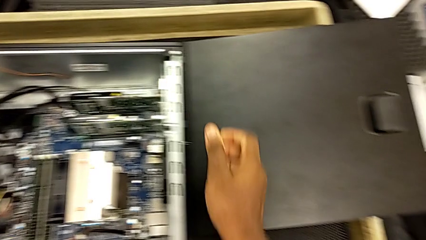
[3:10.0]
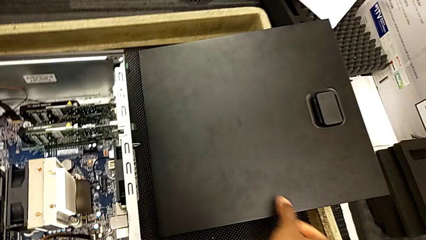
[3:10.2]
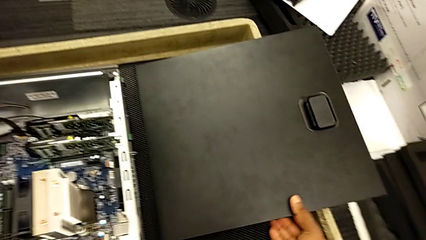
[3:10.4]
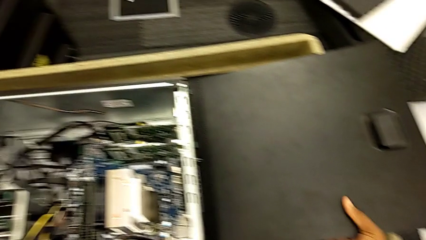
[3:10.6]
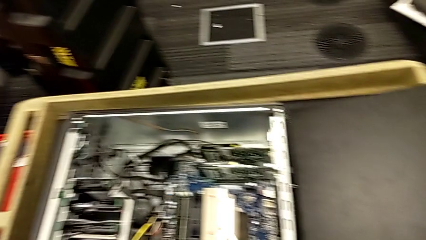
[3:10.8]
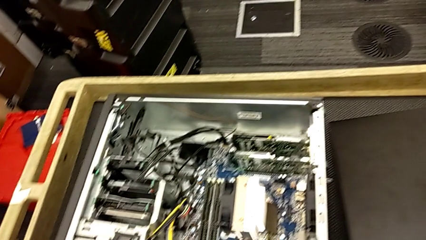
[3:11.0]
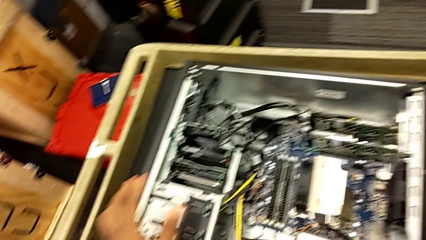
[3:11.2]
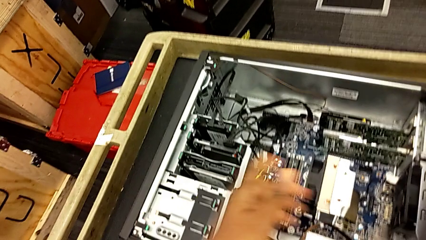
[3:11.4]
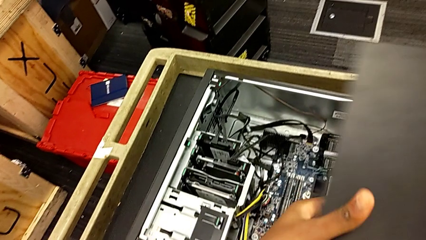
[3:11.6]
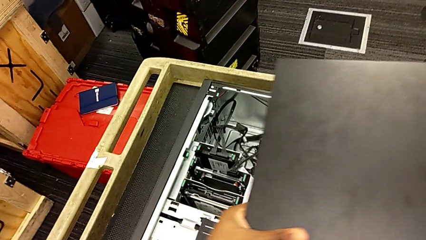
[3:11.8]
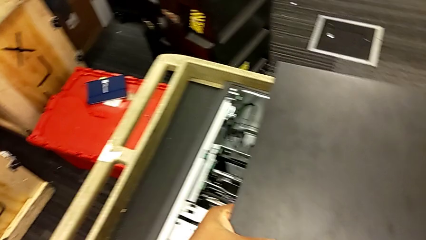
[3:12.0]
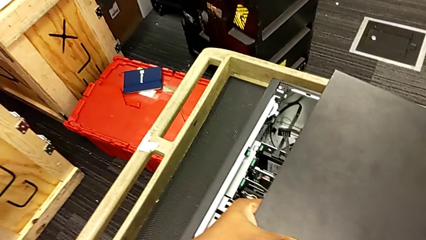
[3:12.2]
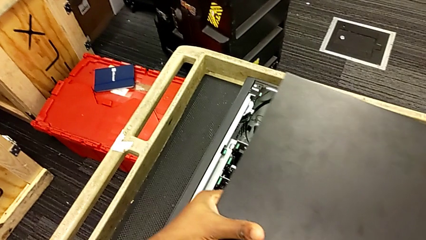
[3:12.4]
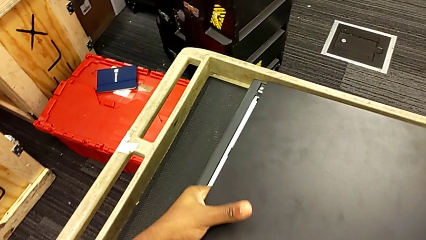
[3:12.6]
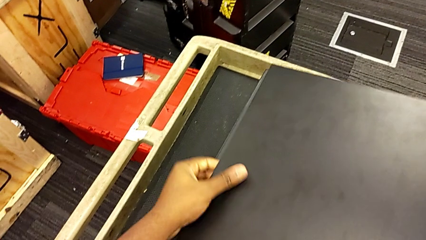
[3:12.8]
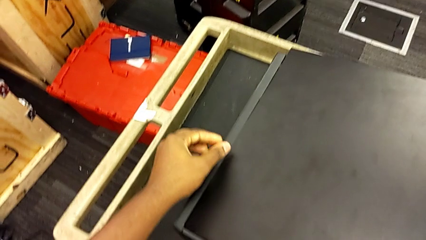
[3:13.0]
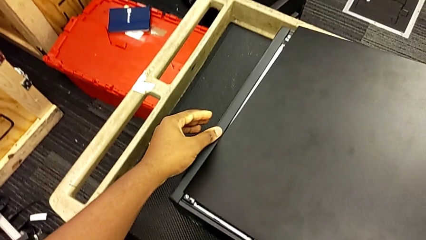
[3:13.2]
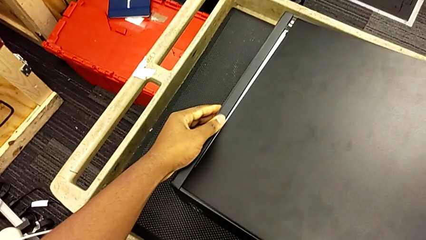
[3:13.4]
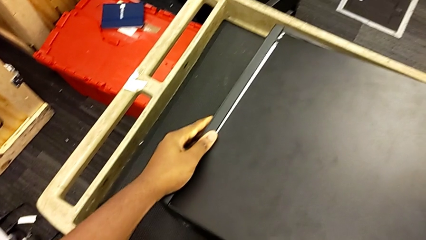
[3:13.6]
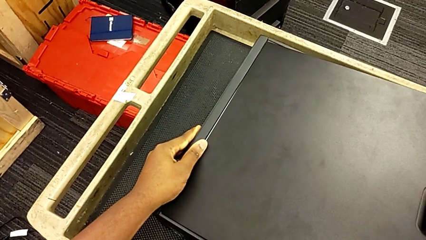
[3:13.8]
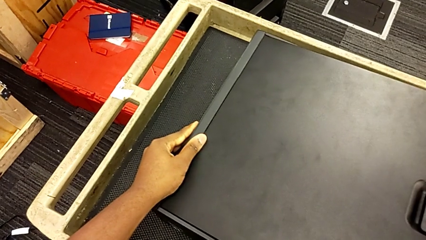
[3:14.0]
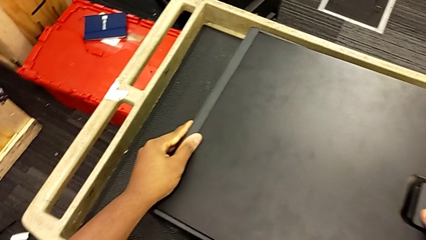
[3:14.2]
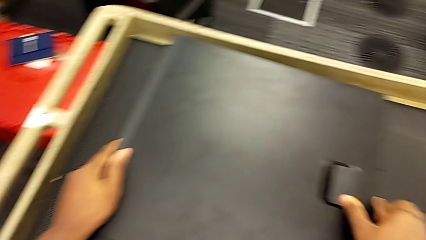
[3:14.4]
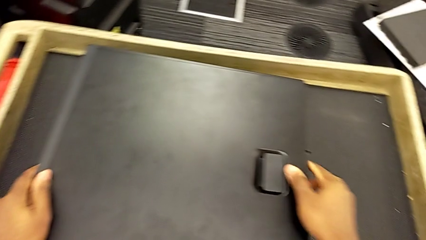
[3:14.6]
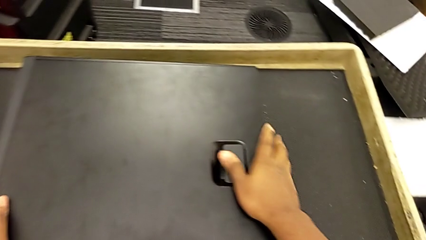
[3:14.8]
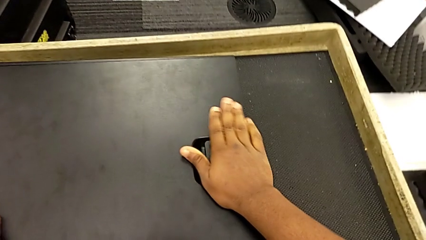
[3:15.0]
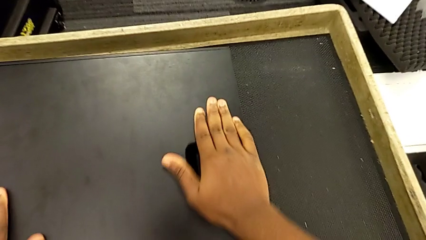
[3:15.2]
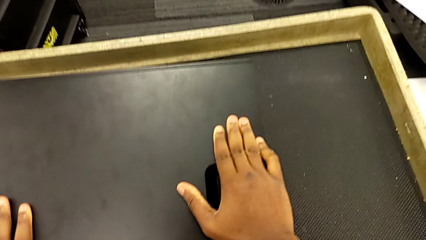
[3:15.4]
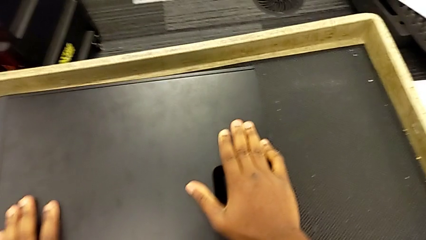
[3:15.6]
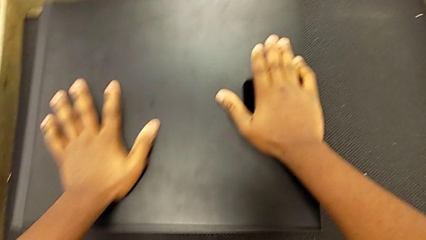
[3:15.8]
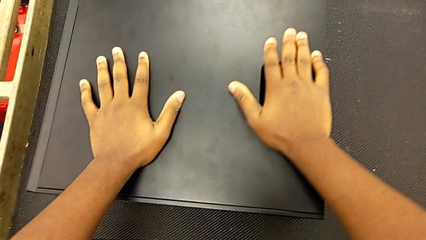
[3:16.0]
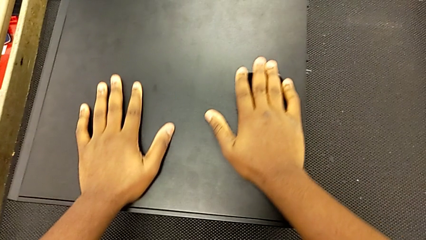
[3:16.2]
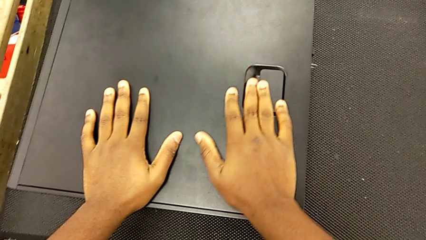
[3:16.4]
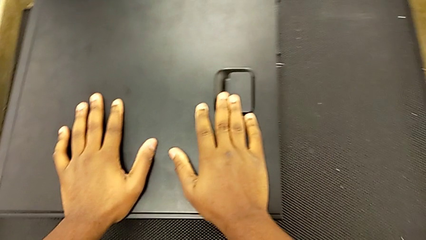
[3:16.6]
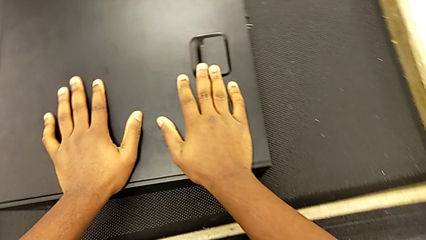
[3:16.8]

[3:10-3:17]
The camera wearer closes the computer cover. They lift the black cover and place it.

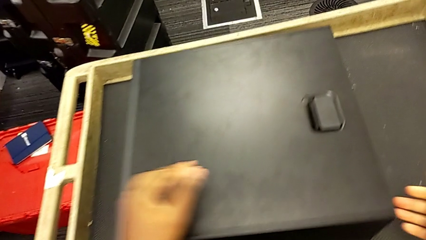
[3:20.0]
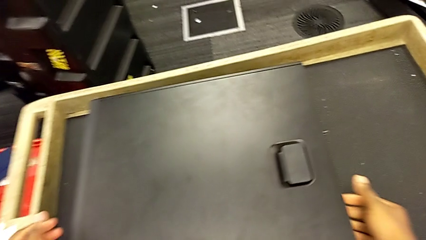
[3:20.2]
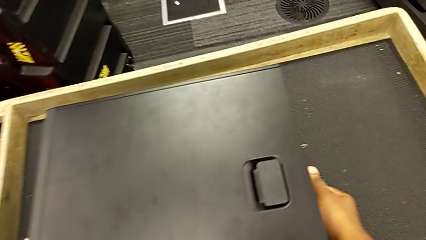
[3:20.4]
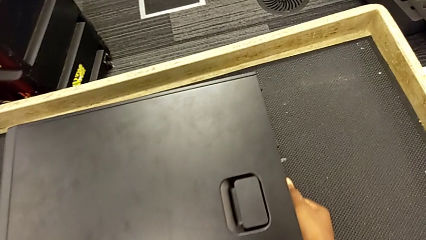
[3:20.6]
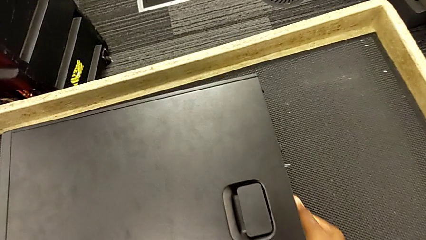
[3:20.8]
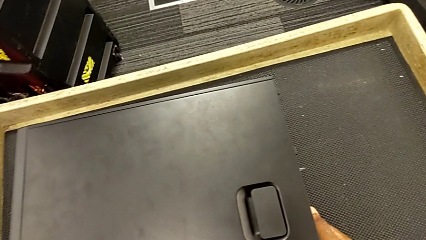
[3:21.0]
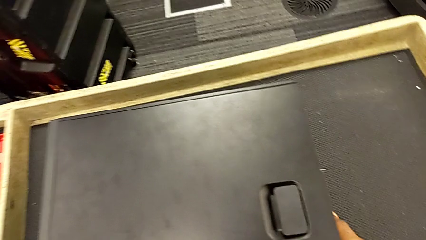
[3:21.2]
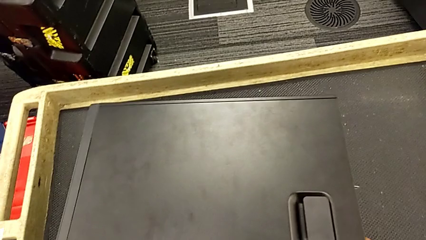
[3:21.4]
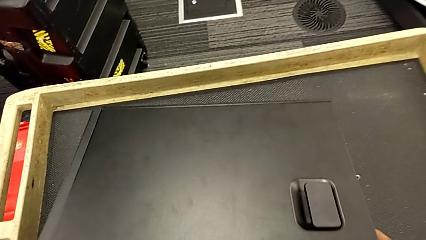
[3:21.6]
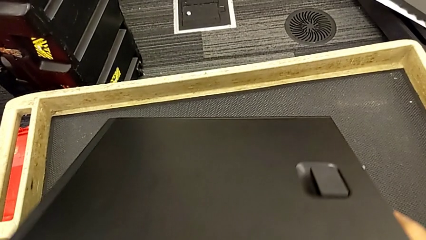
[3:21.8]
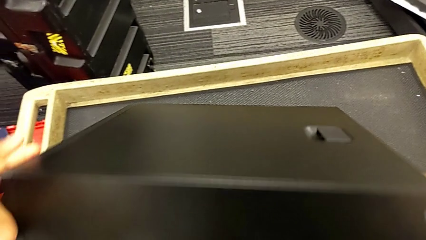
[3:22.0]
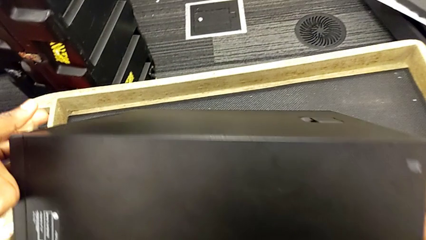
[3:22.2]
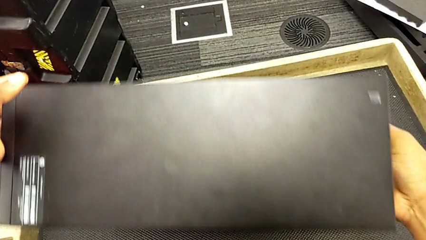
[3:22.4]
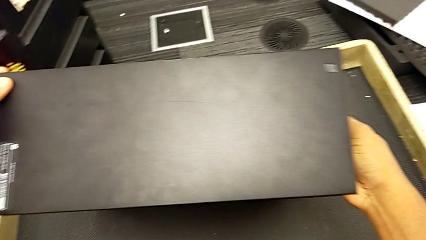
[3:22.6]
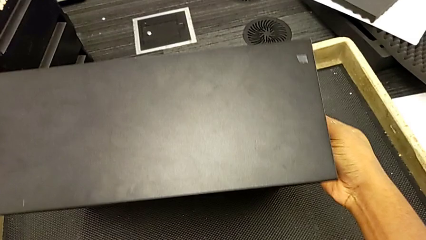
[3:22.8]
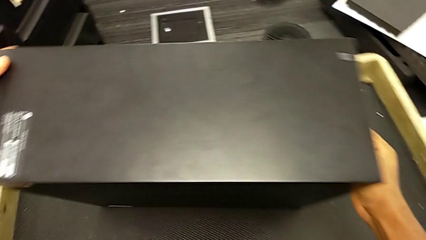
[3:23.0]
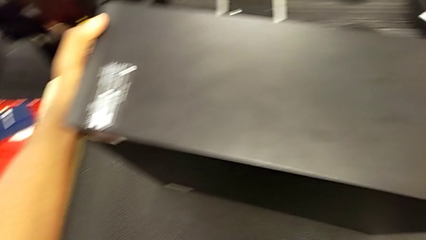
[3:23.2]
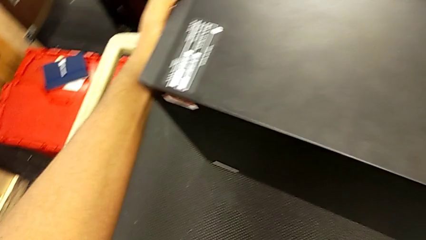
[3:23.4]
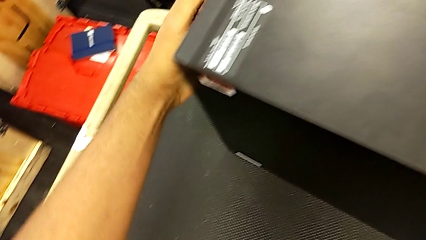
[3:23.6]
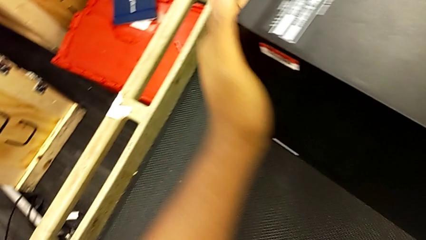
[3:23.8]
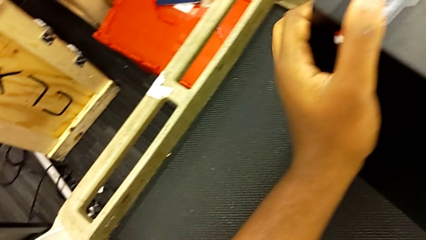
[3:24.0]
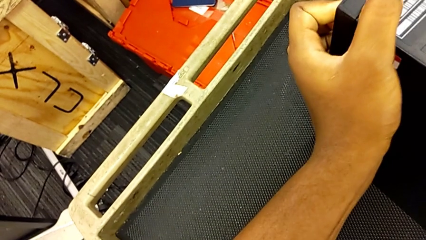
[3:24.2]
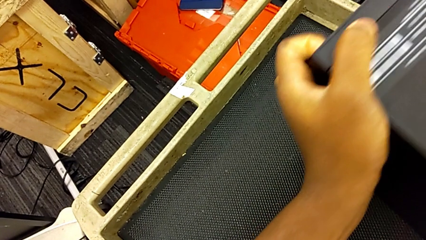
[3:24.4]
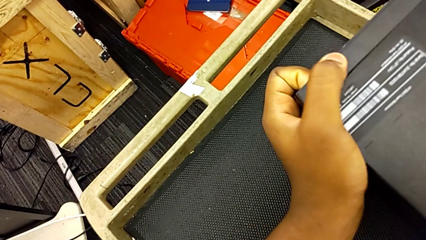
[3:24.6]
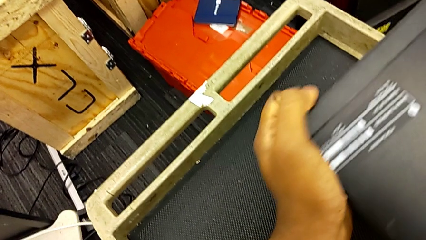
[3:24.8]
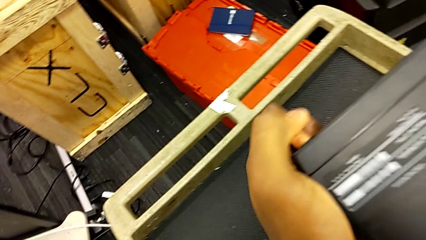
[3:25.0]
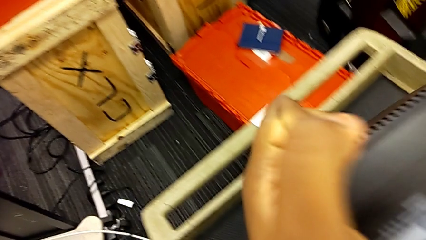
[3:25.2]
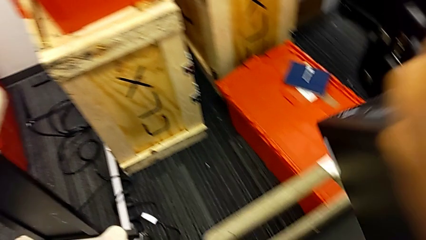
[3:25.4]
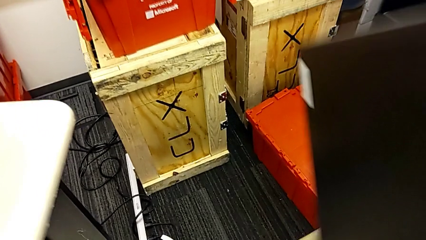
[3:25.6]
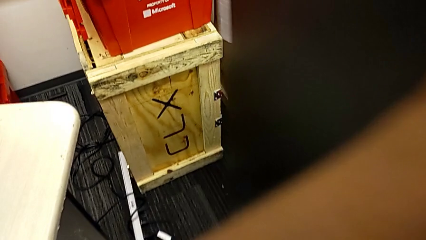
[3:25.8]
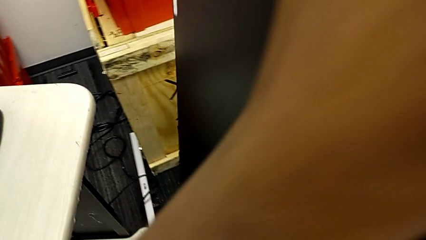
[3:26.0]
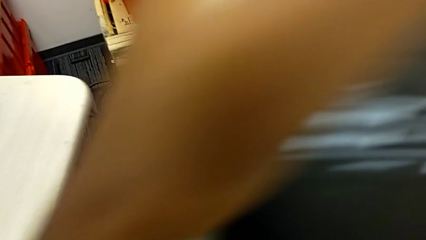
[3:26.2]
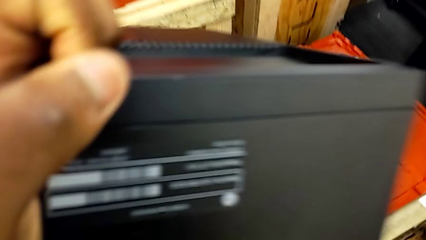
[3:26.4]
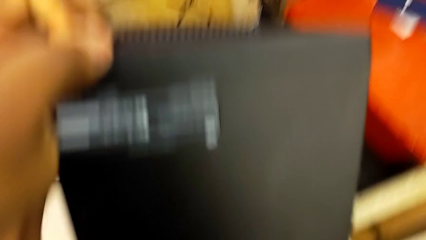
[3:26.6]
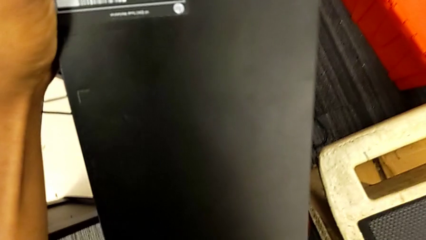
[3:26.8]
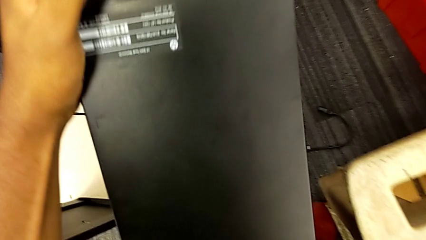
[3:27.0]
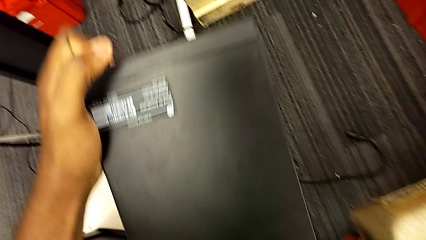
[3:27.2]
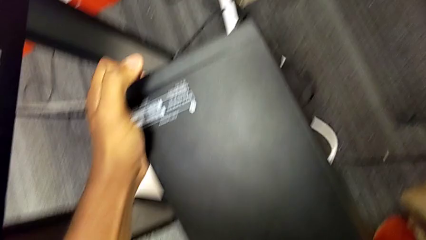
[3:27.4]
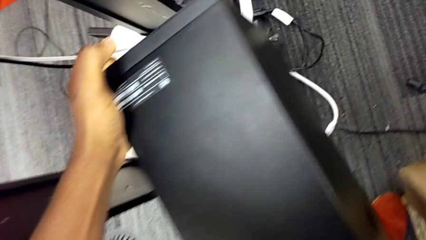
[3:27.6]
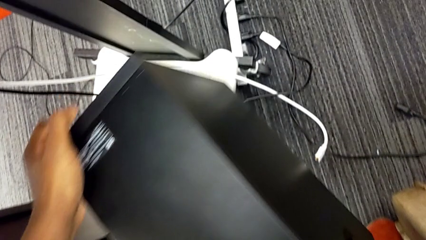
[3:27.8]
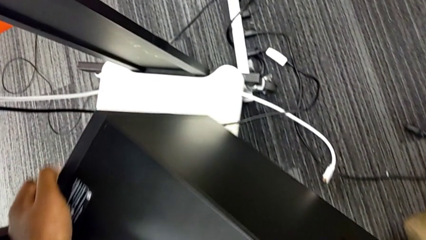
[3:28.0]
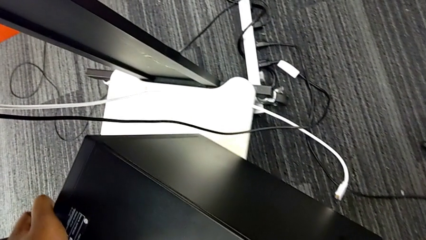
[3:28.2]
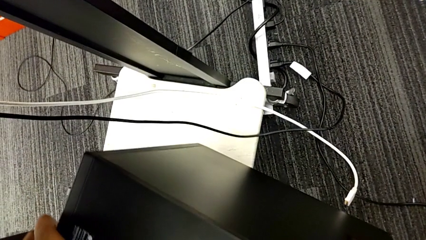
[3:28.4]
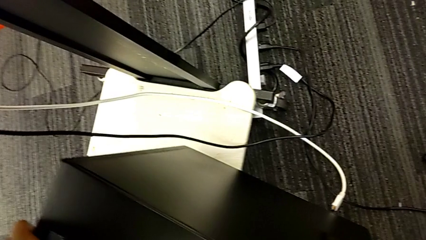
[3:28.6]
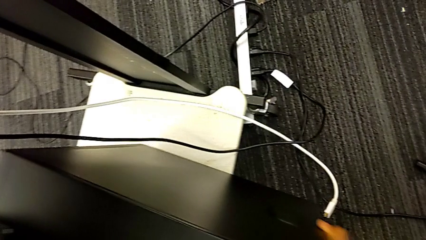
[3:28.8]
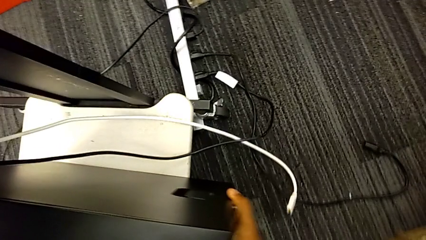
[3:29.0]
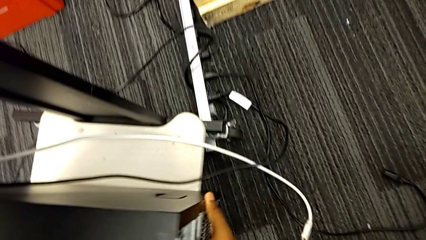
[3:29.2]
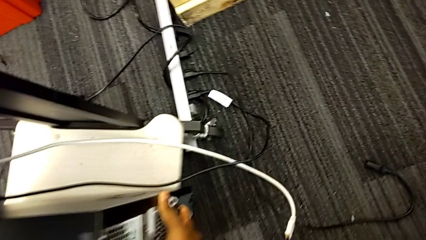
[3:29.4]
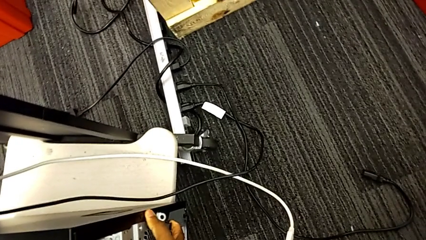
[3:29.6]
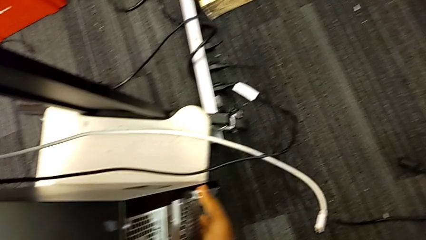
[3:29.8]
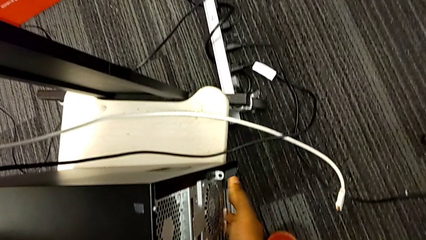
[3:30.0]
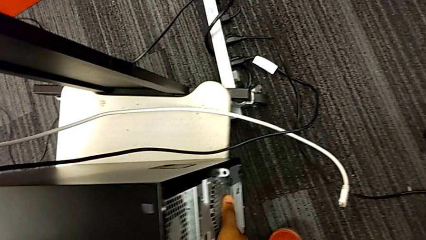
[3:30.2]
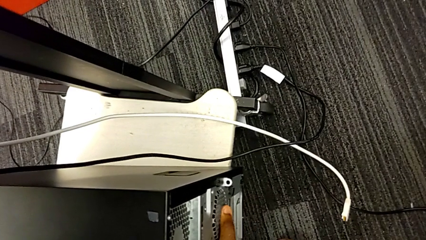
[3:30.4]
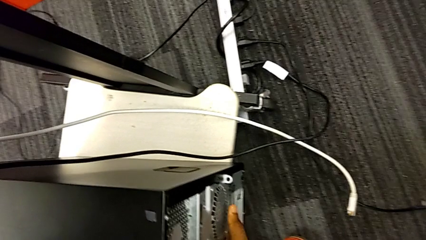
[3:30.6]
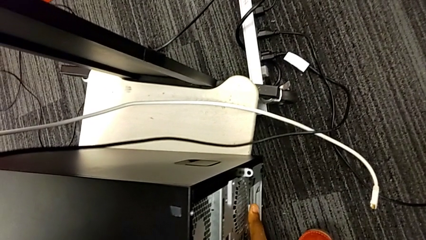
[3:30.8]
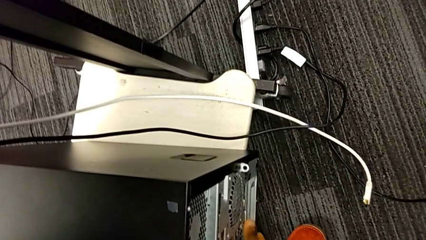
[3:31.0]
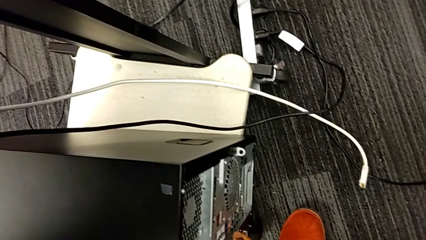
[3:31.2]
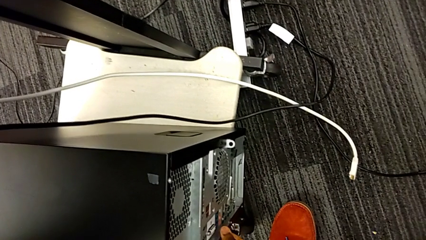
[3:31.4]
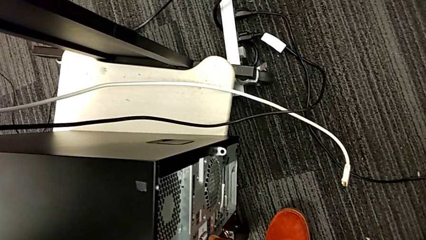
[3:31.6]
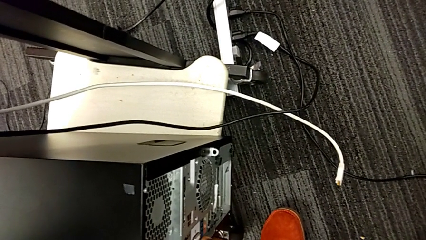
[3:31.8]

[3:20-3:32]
The camera wearer puts the modem beside the computer. They grab the black cover, lift the black computer tower and place it.
